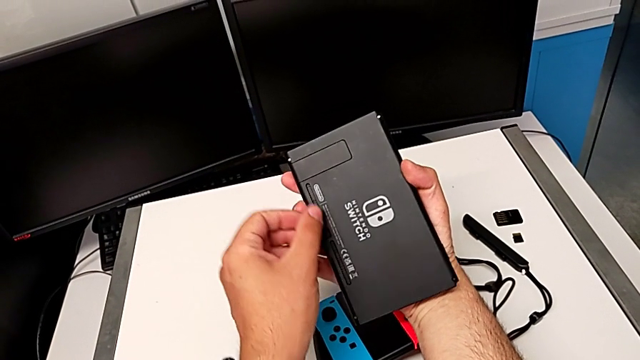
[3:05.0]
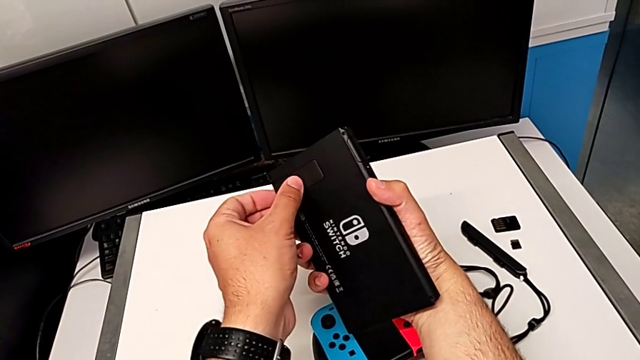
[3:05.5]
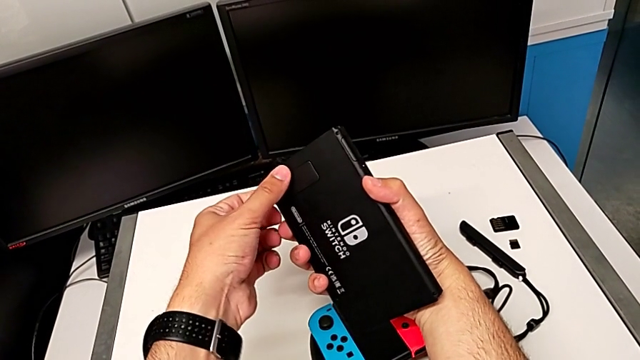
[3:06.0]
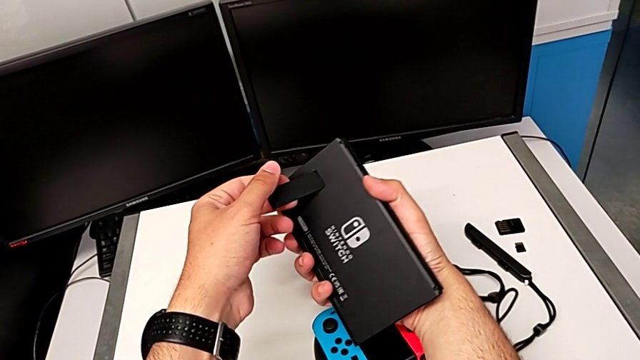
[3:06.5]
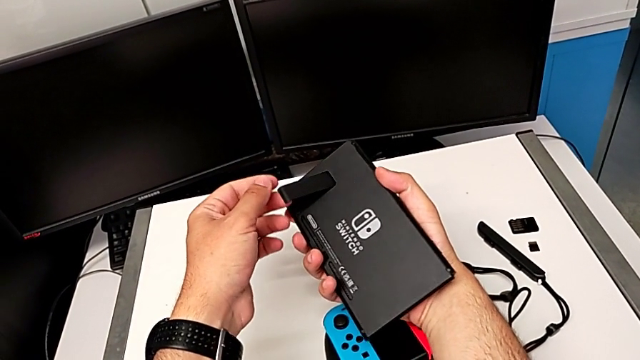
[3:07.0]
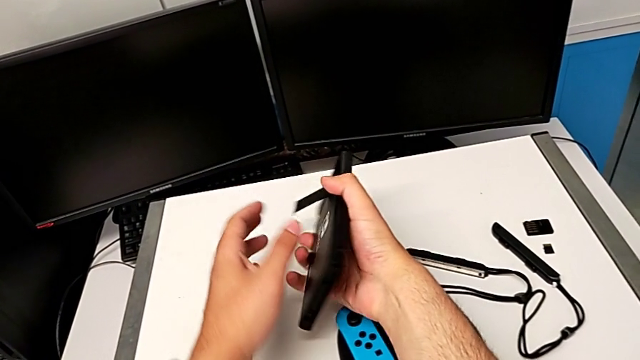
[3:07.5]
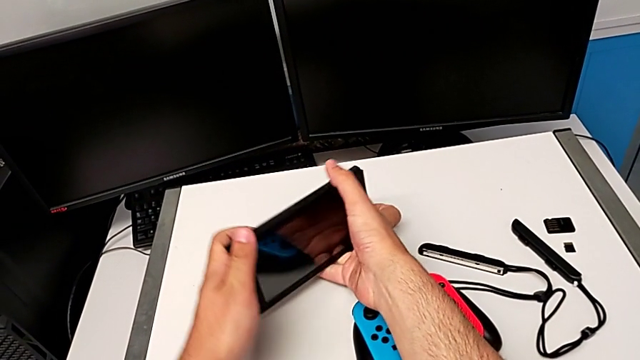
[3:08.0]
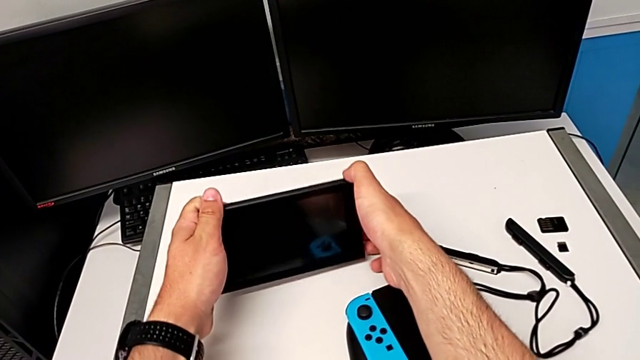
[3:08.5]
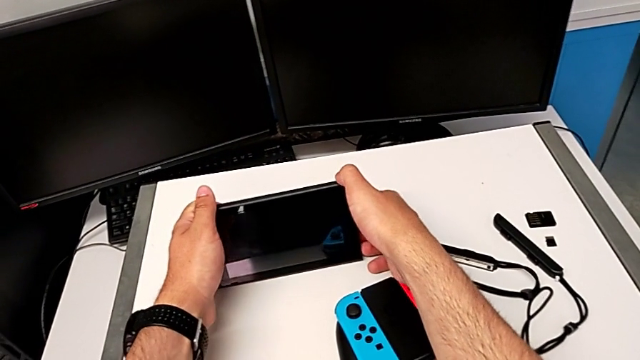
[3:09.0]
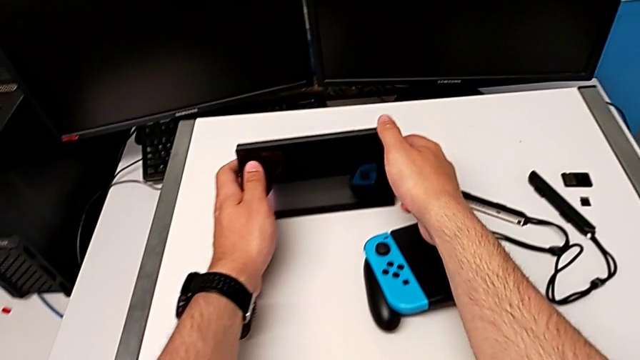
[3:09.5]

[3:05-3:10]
The camera wearer is placing the Nintendo Switch on a kickstand. They pull the kickstand, rotate the Nintendo Switch and place it.

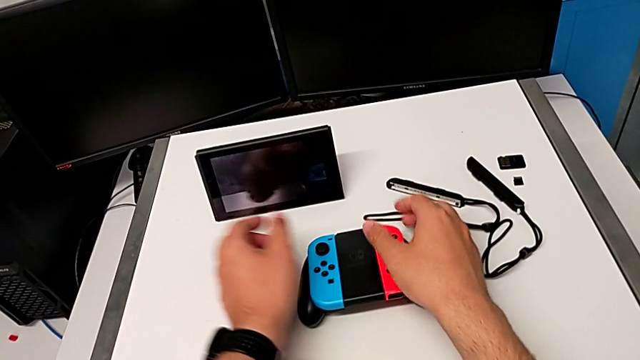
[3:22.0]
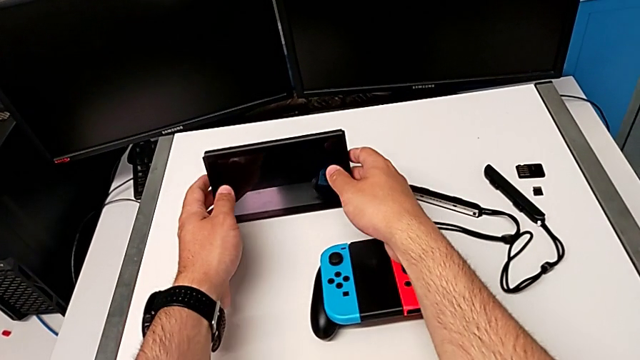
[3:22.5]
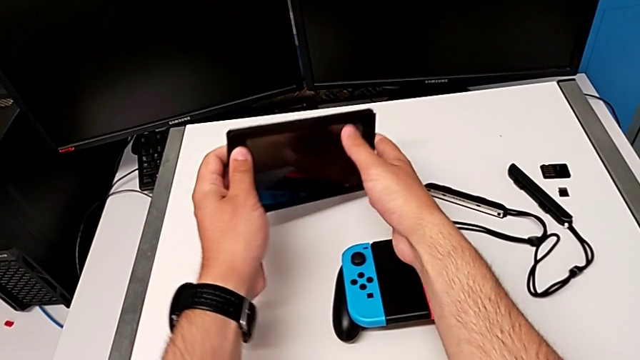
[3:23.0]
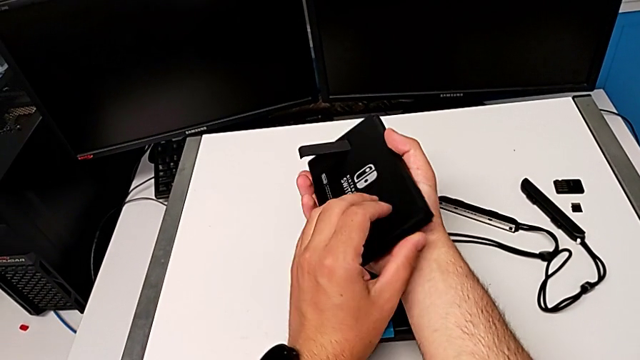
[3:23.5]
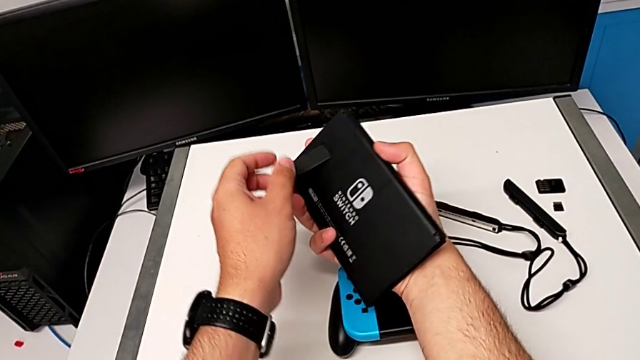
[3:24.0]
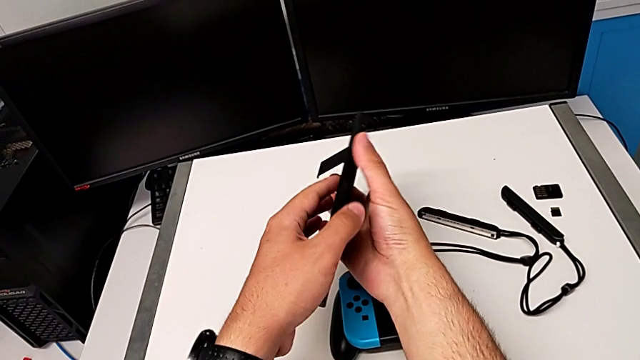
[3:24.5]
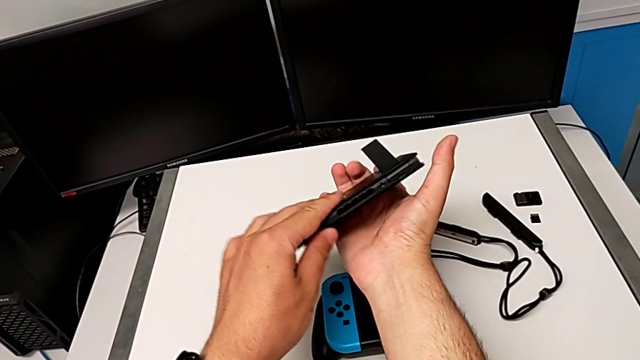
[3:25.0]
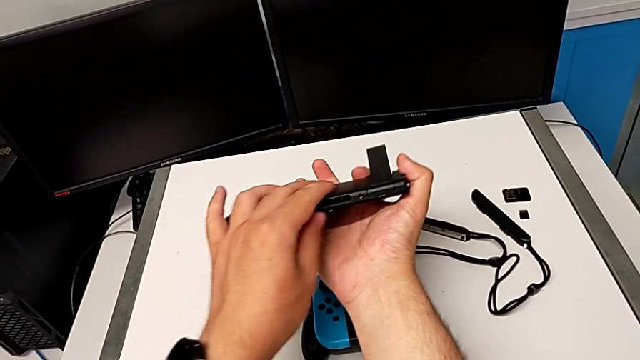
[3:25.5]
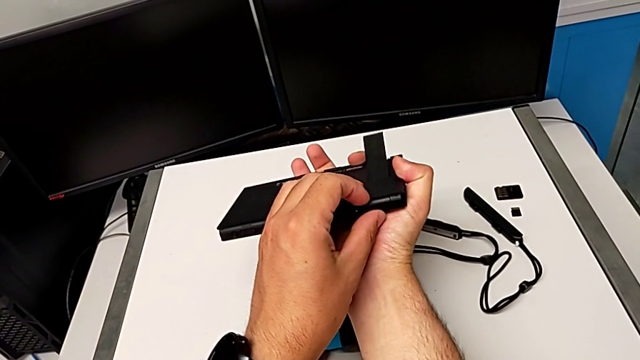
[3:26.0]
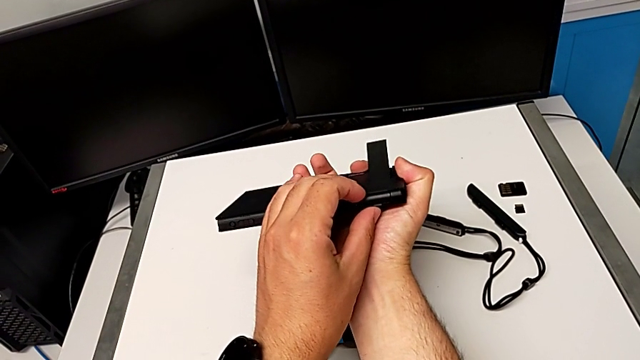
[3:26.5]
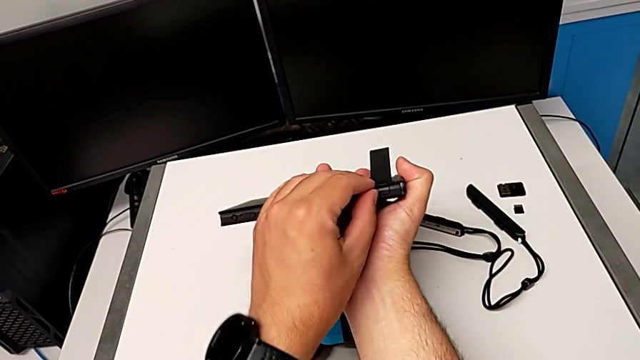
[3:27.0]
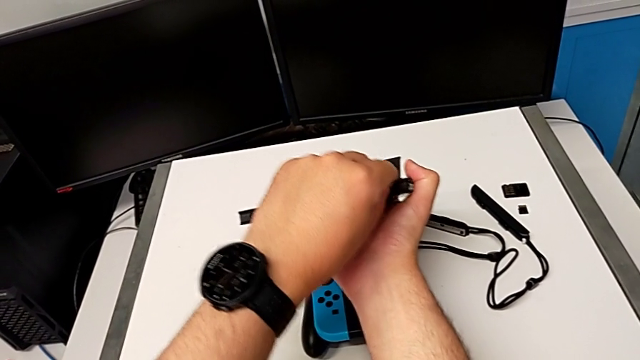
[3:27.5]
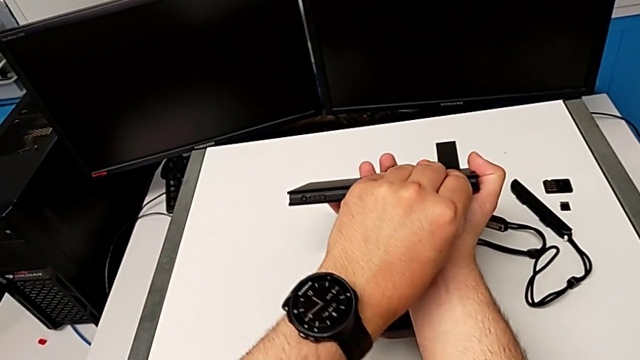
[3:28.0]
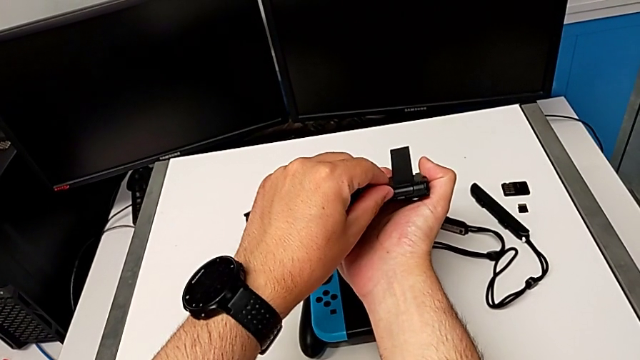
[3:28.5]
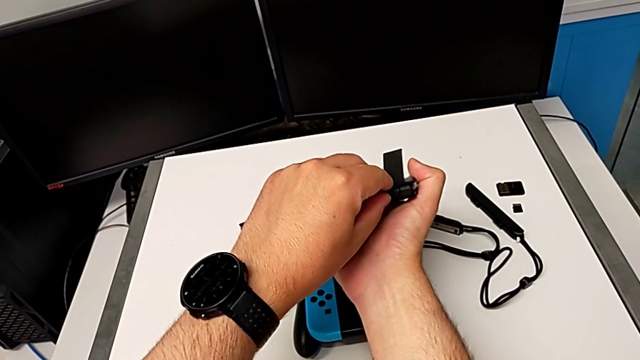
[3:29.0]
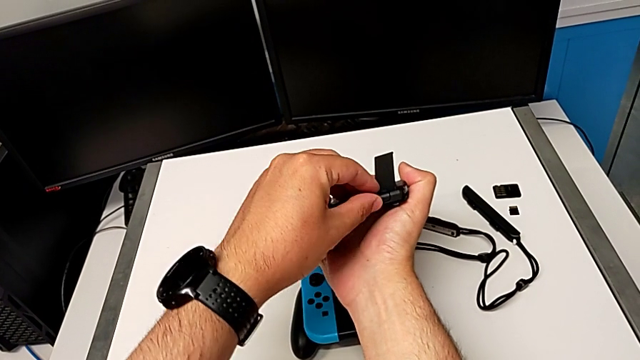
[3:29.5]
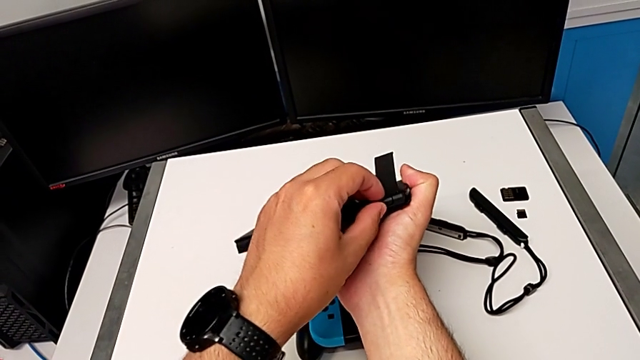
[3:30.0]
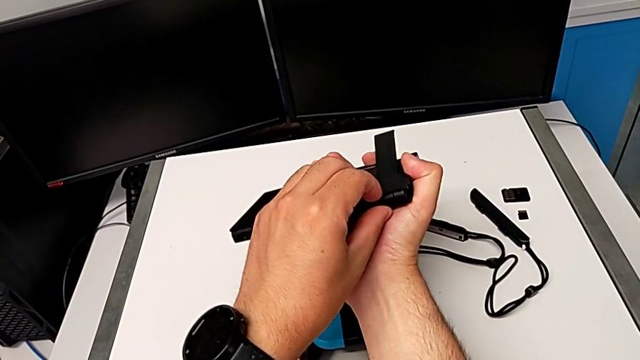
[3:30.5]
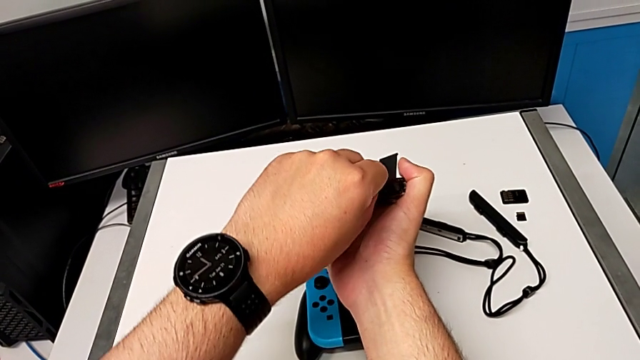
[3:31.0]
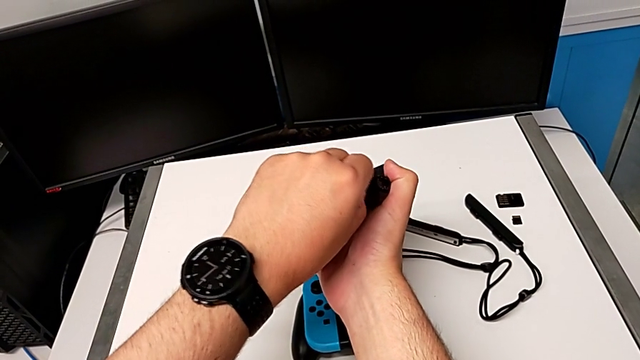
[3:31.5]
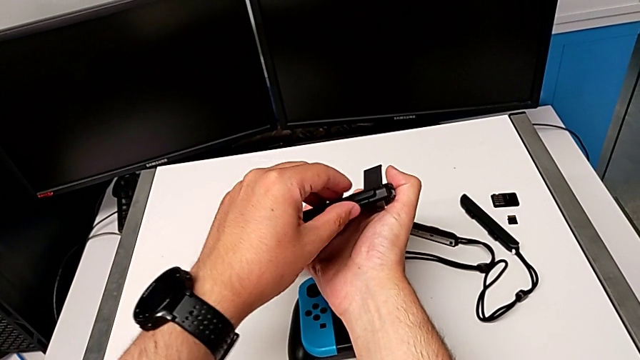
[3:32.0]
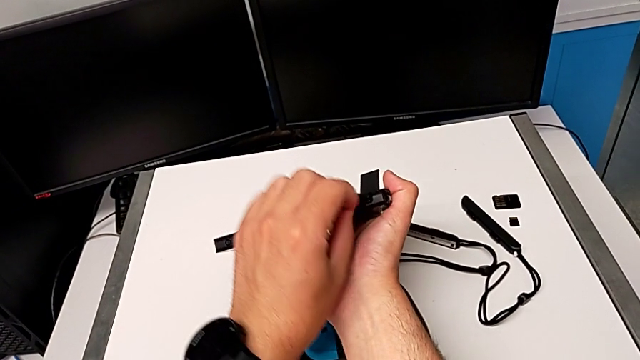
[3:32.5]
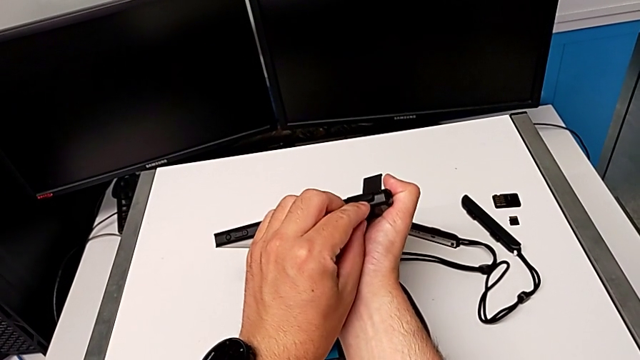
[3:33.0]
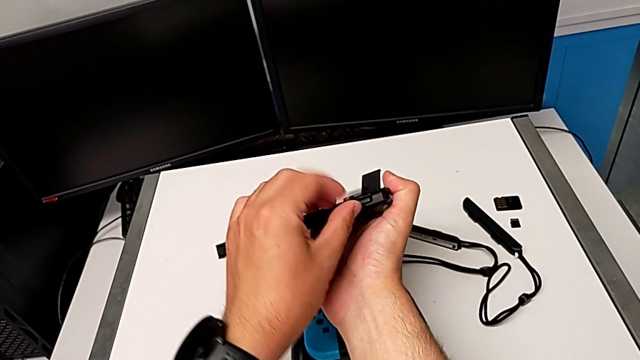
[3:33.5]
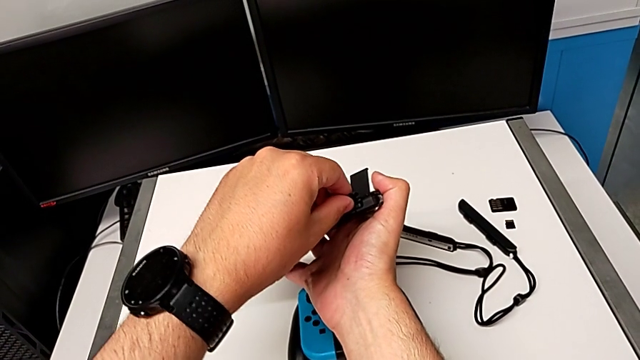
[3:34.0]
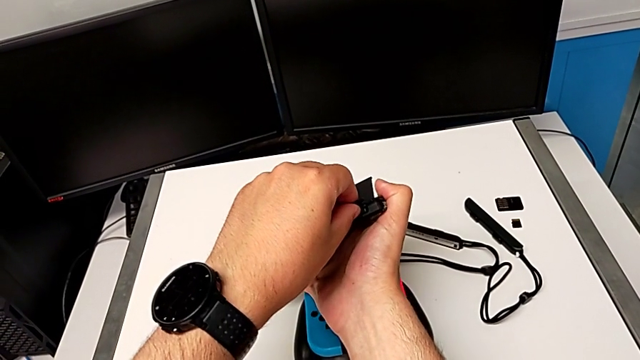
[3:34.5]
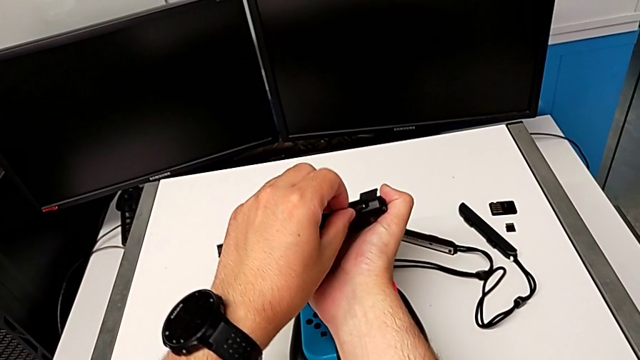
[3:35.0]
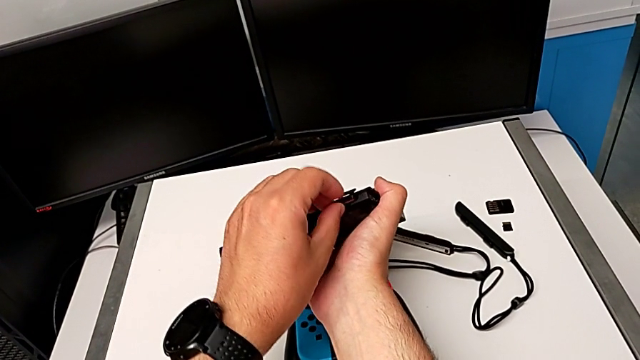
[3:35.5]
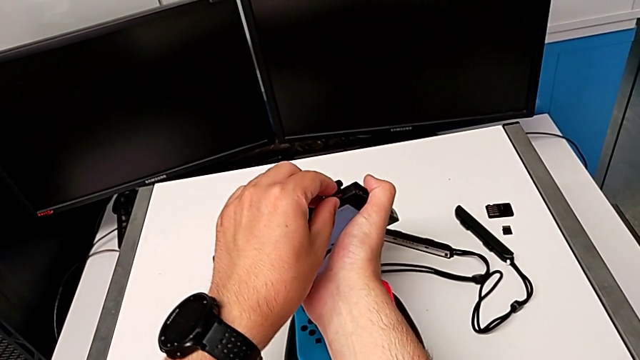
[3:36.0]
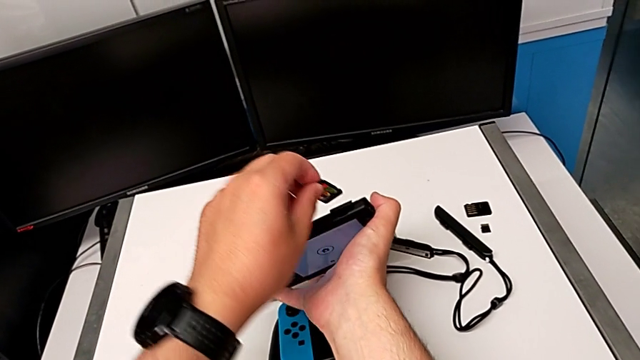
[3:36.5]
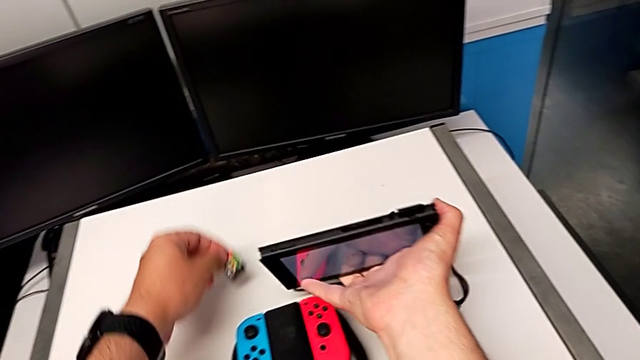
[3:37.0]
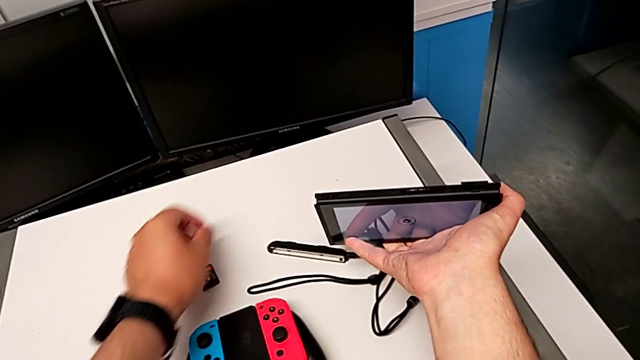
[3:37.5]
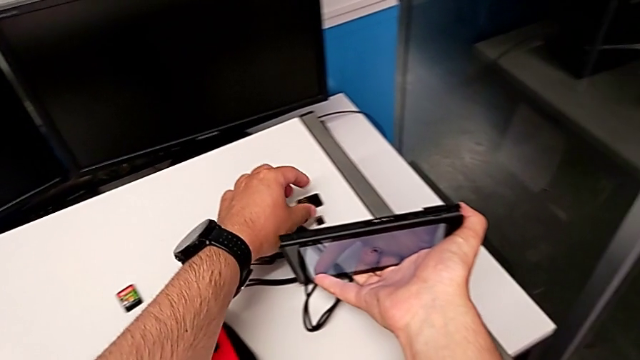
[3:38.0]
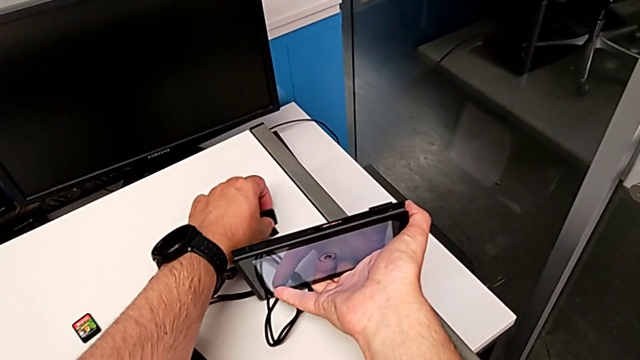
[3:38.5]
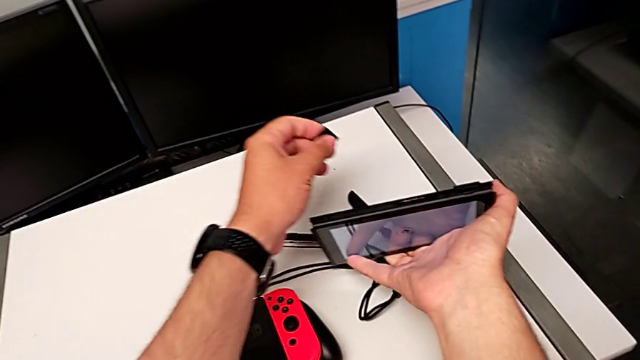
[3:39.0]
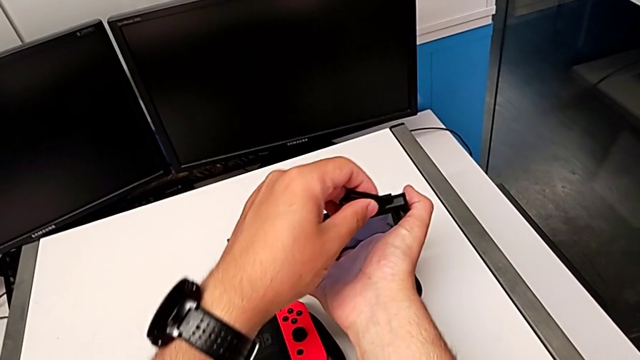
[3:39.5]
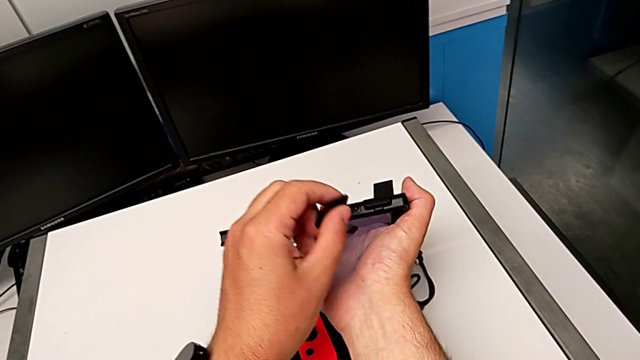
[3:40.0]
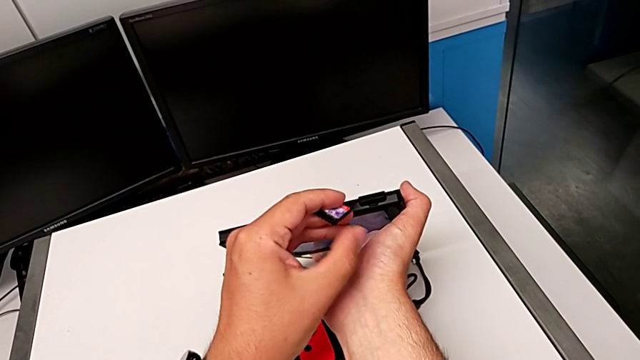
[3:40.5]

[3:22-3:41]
The camera wearer is exchanging a game card for the Nintendo Switch. They grab the Nintendo Switch, lift it, rotate it, inspect it, pull the lid, open the game card, pull the lid, press the game card, grab it, place it, grab the new game card and lift it.
